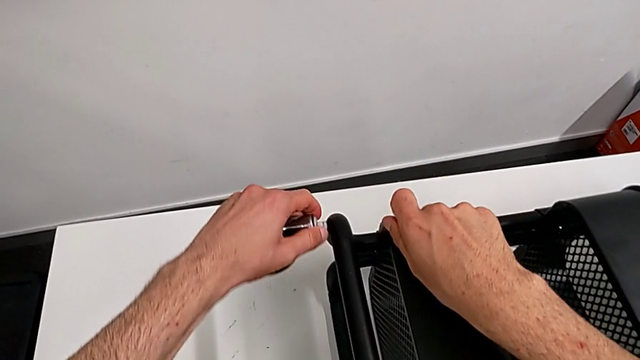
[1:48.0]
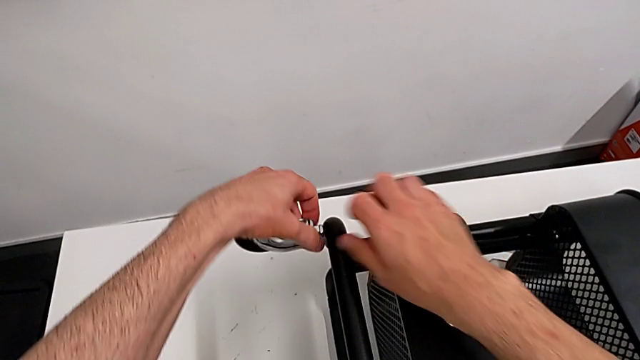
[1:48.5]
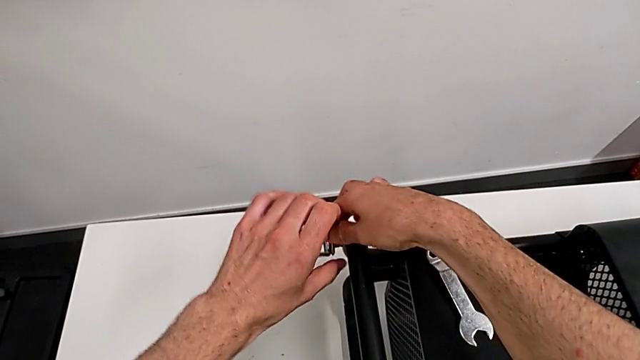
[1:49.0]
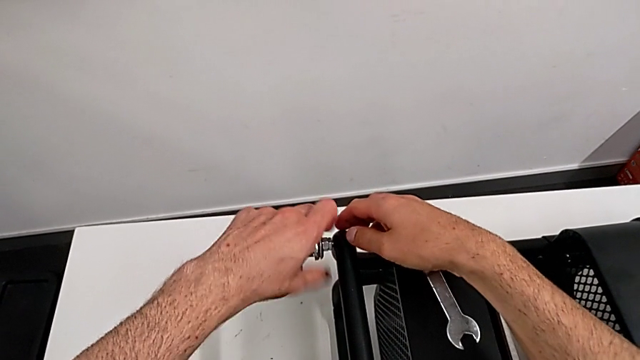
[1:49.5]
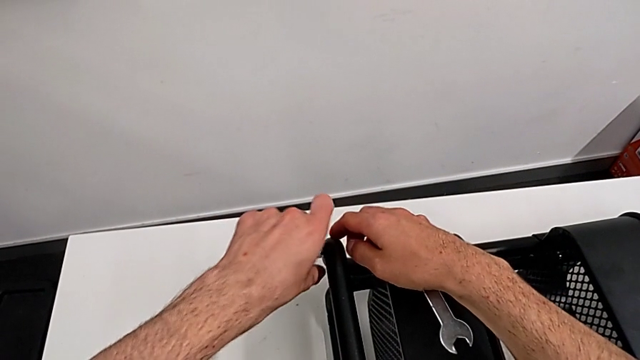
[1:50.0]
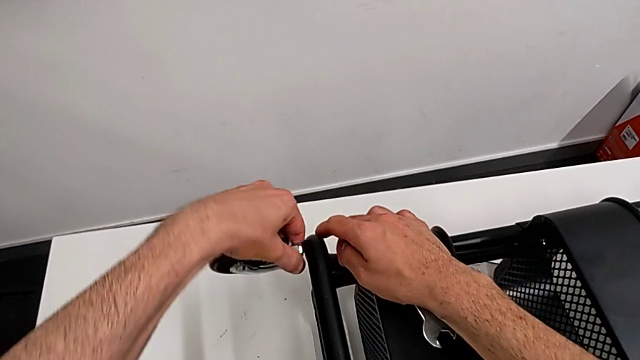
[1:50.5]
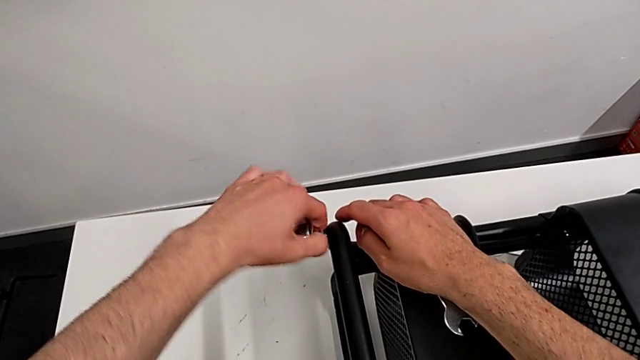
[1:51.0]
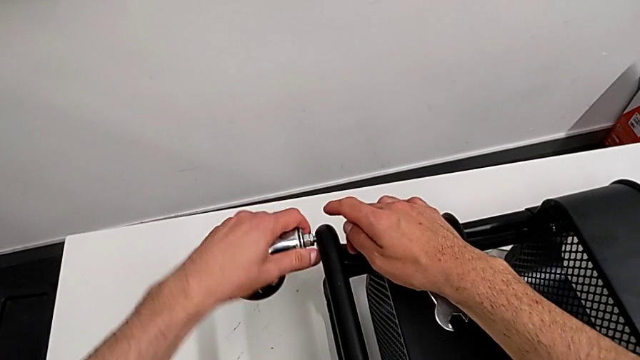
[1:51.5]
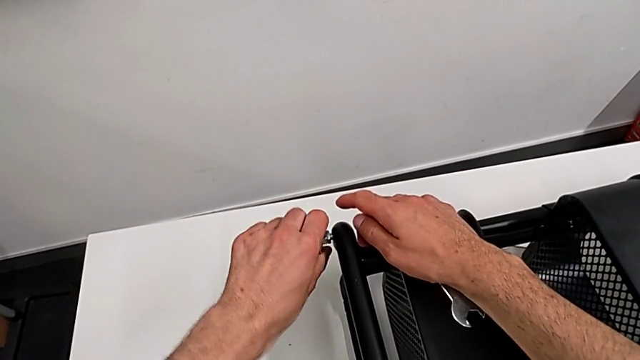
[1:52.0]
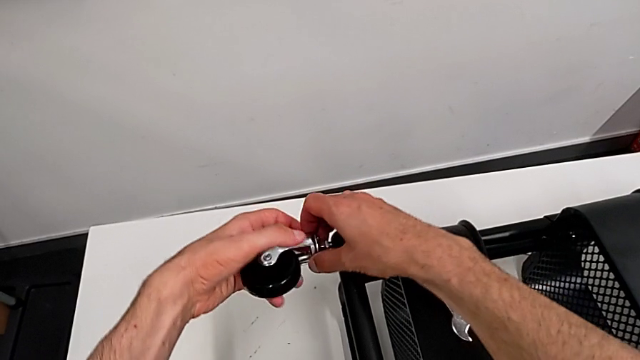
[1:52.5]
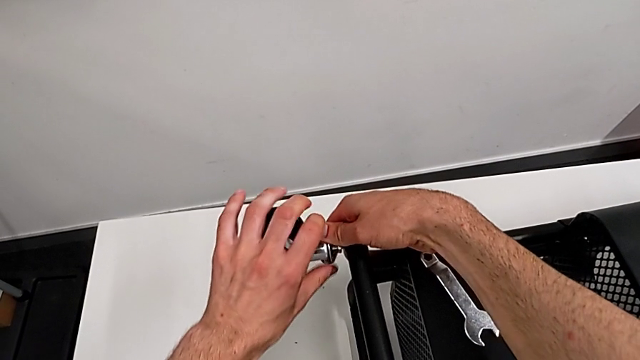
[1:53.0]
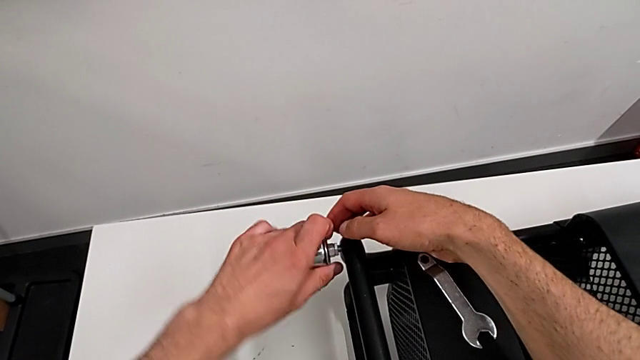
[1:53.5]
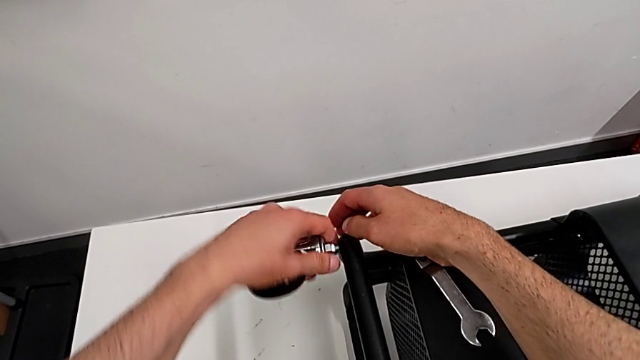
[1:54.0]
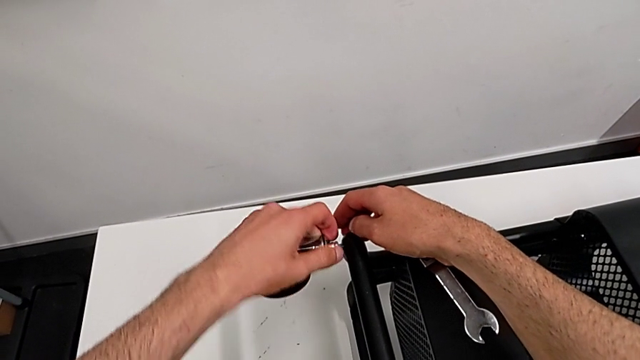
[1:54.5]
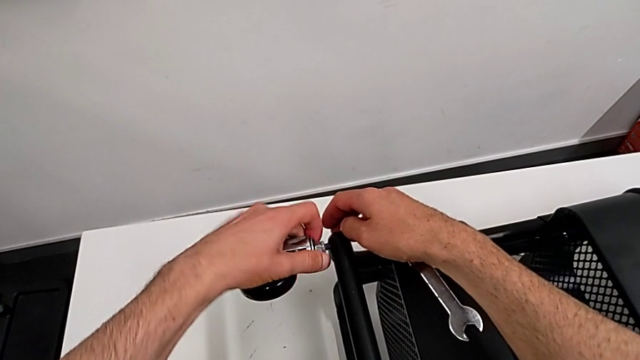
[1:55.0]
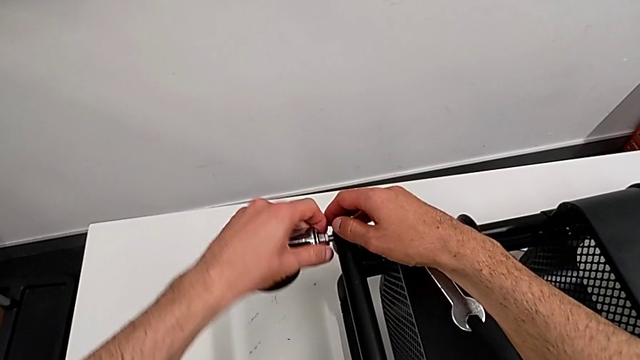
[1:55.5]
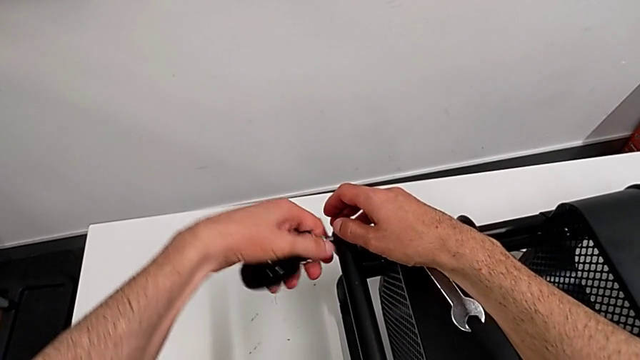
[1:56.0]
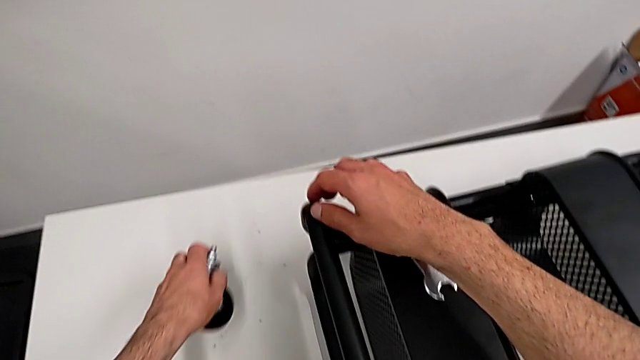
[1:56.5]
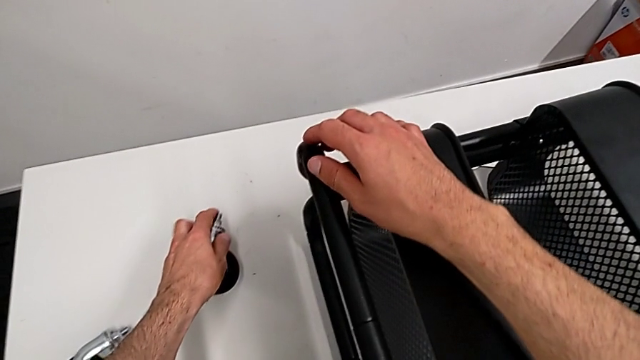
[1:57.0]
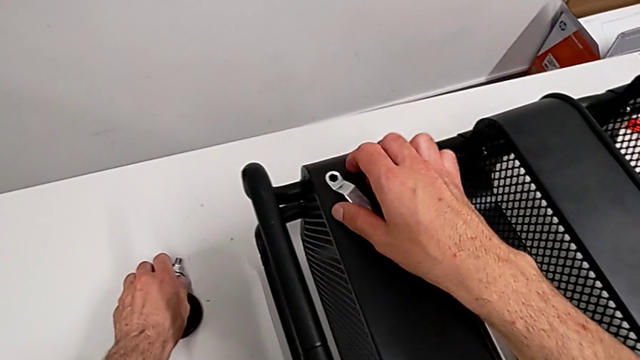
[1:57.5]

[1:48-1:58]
The camera wearer is disassembling the wheels from the shelf. They unscrew the wheel twice and place it.

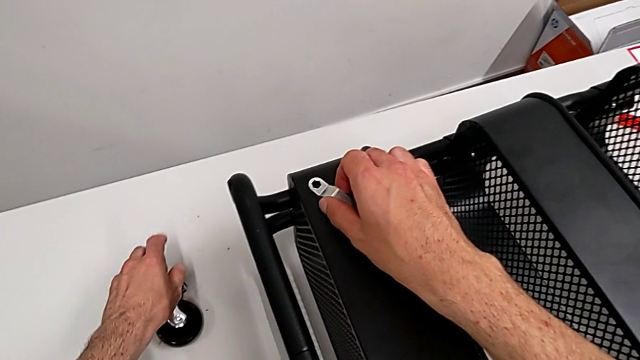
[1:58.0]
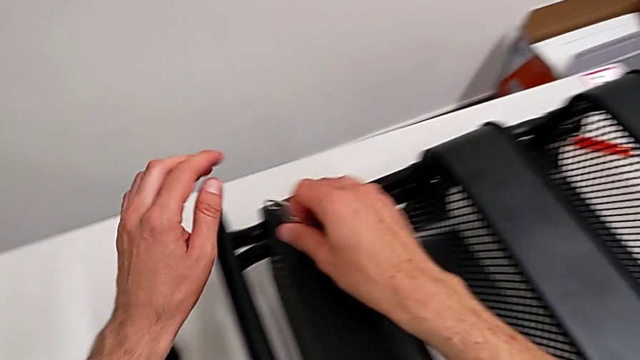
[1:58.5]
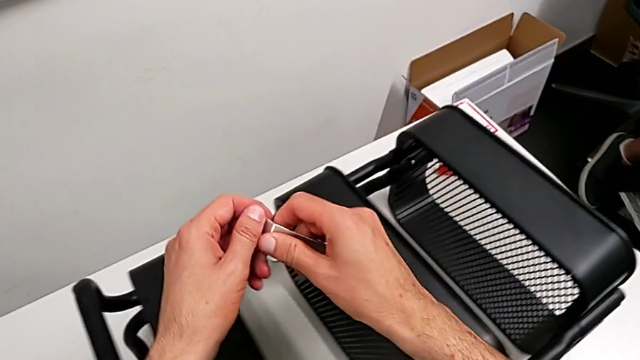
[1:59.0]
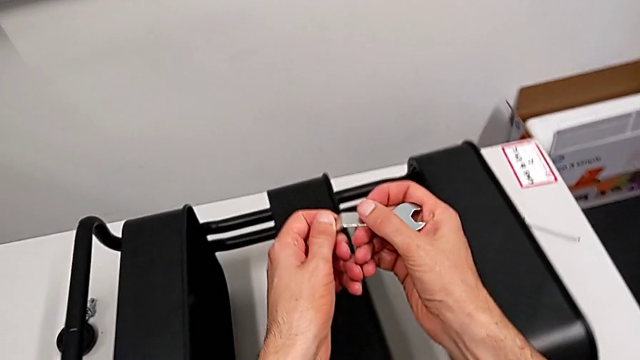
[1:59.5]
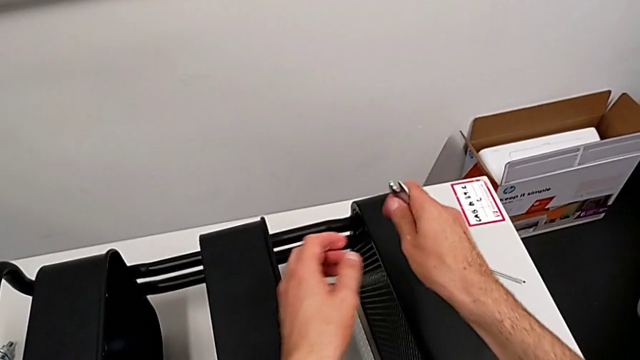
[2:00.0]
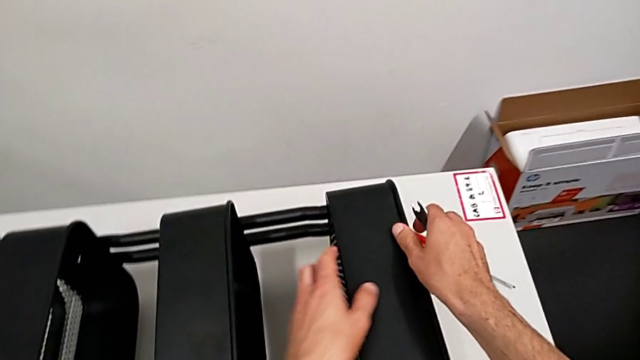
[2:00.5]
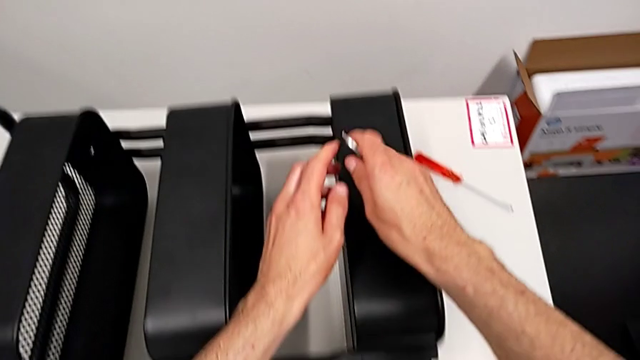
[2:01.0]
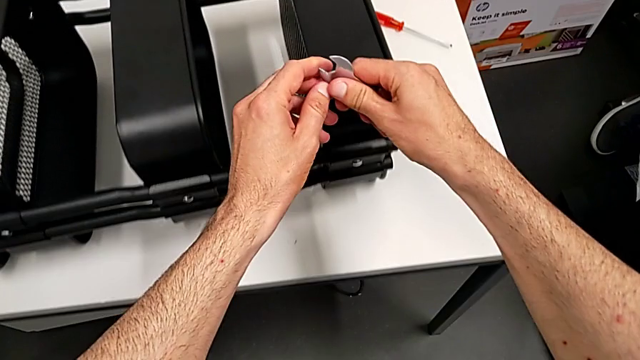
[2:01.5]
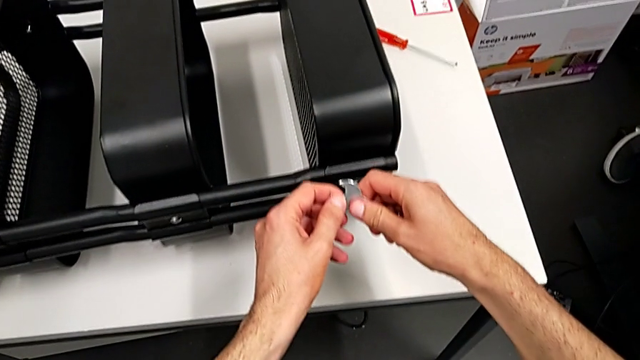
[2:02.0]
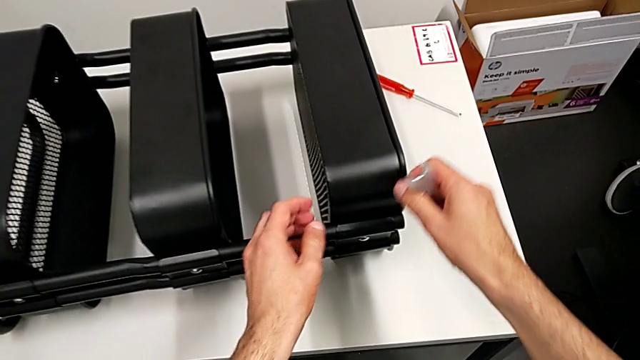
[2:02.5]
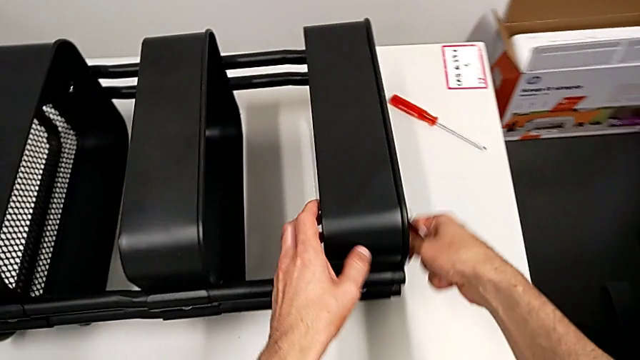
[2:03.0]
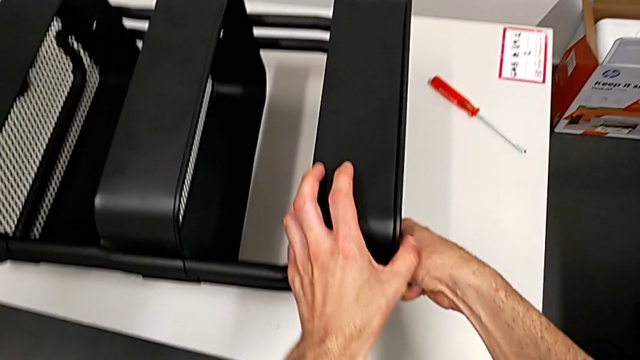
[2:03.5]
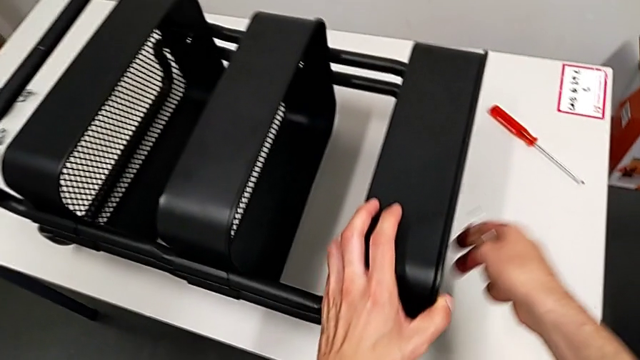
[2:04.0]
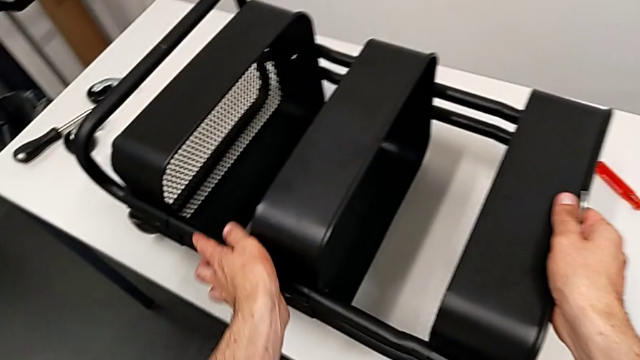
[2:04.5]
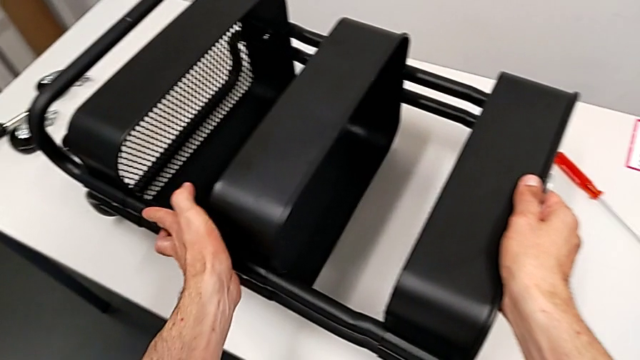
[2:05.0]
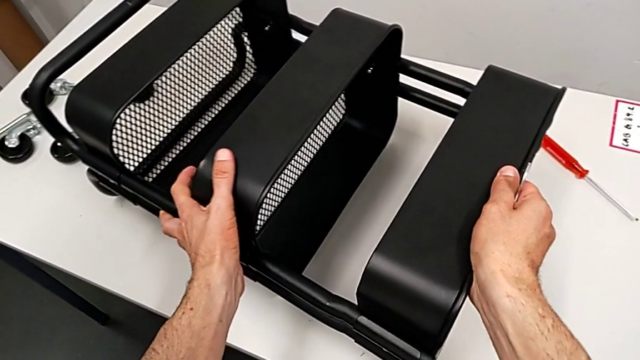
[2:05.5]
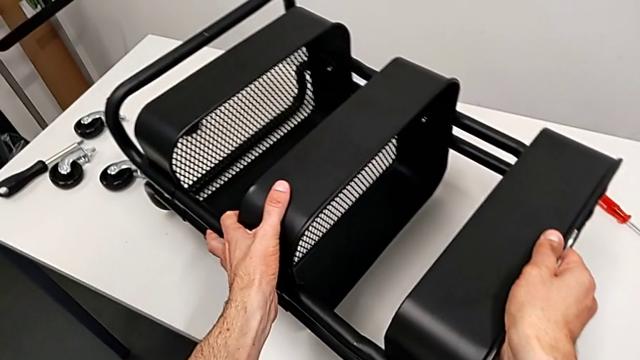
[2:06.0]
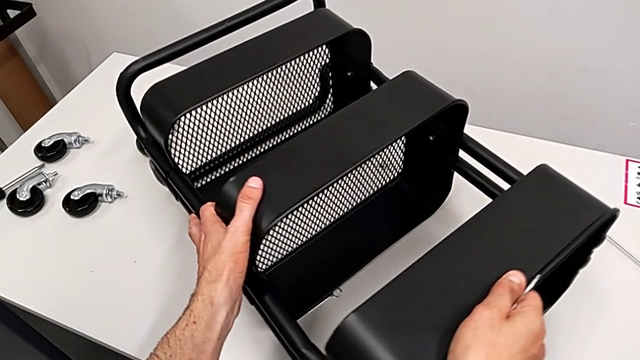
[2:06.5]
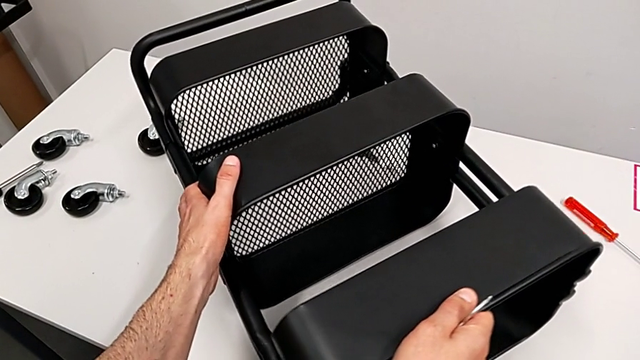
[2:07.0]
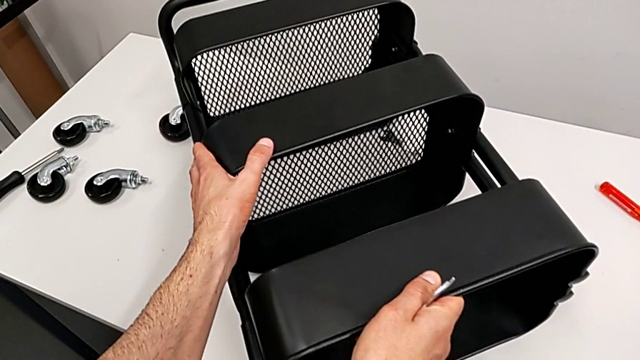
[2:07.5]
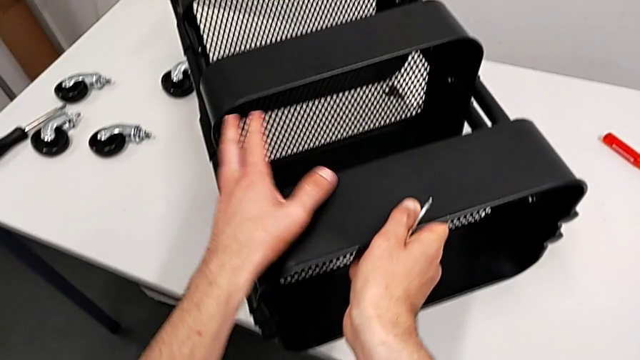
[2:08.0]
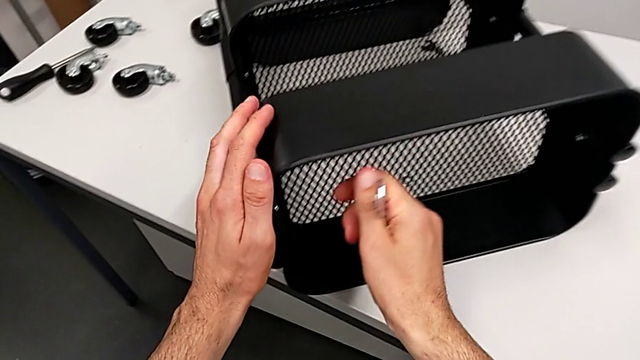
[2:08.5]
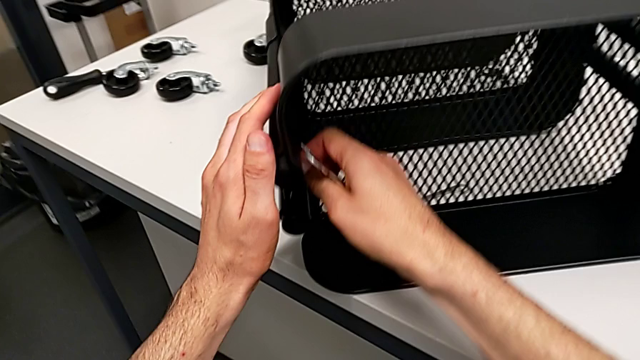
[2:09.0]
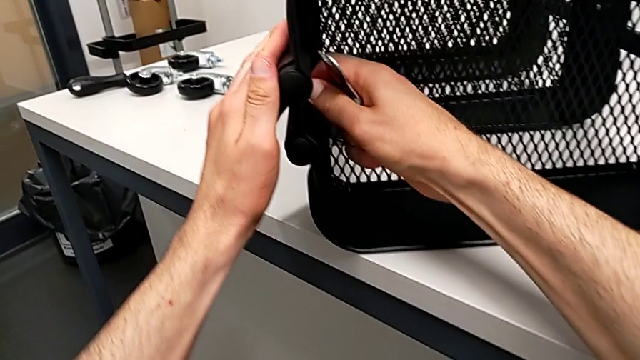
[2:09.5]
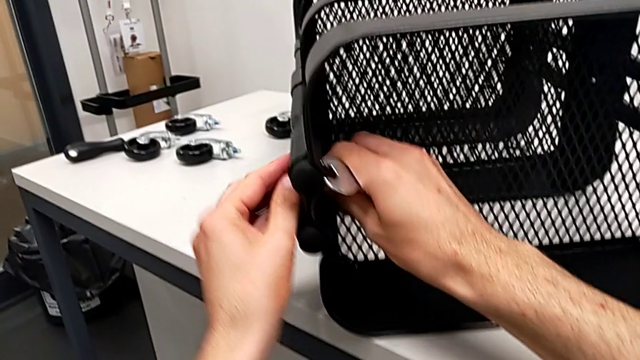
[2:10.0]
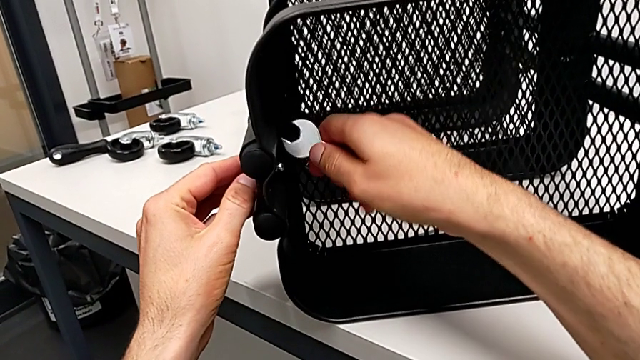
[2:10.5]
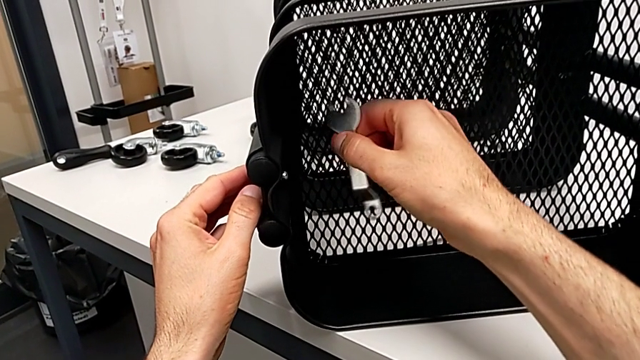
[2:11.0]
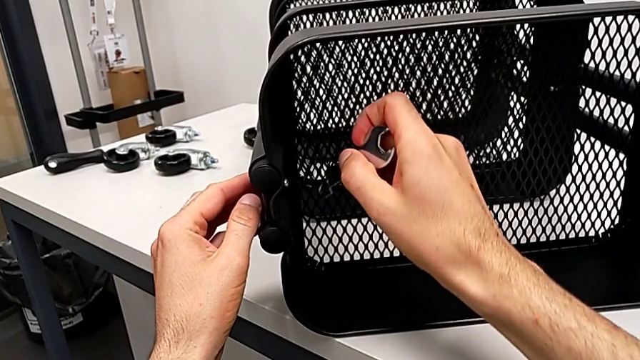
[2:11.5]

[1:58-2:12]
The camera wearer is disassembling the middle grid tray. They approach the upper grid tray, grab the grid tray, slide the utility cart and wrongly grab the top grid tray.
